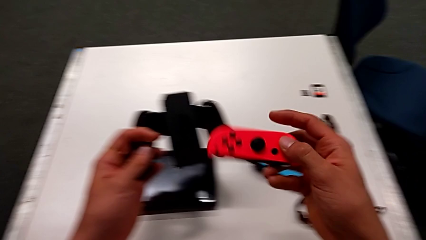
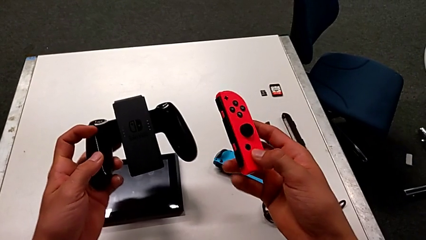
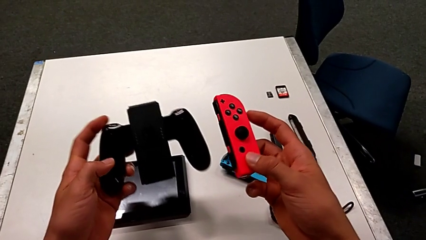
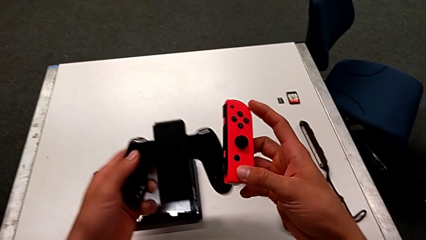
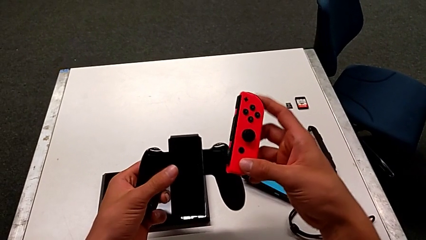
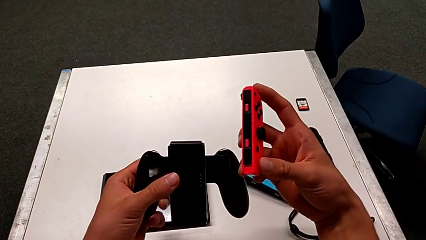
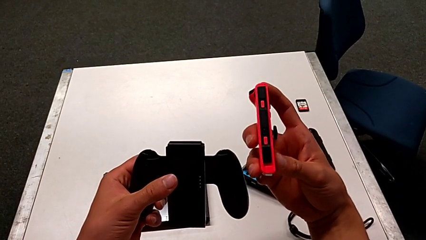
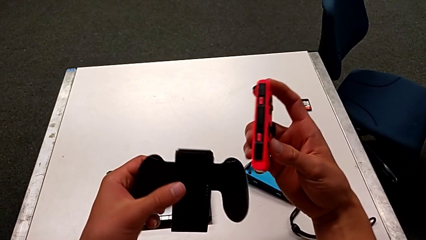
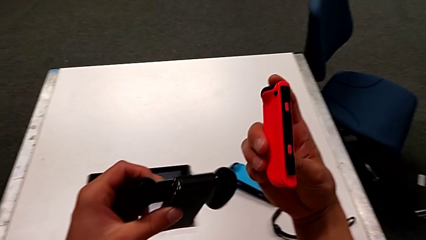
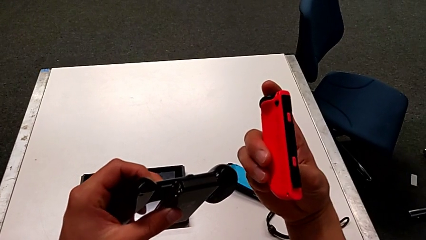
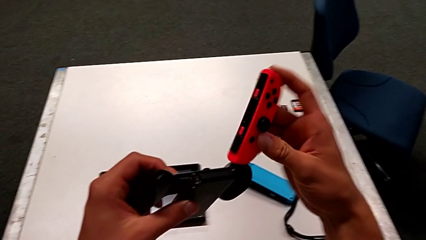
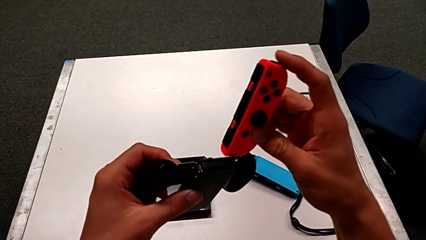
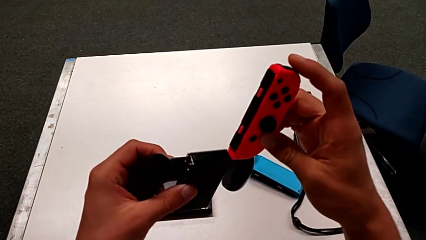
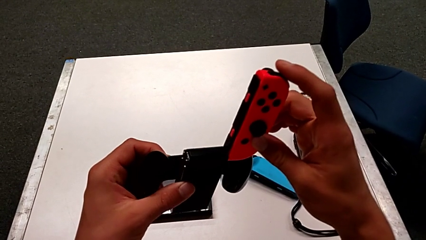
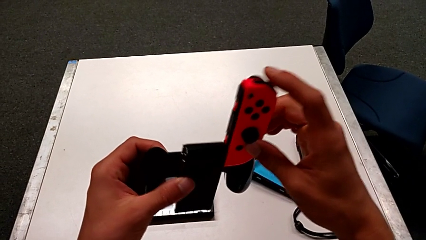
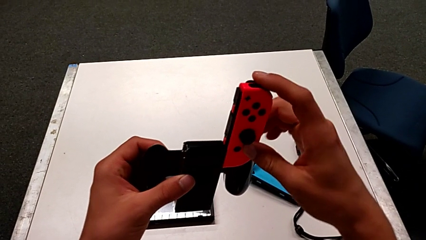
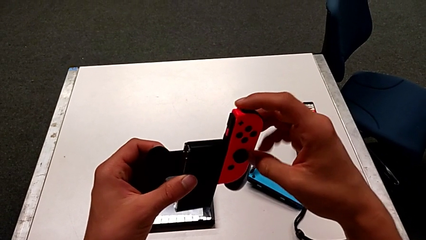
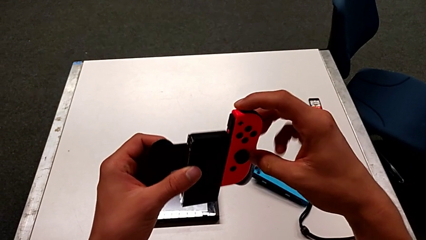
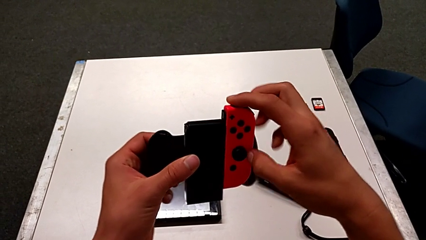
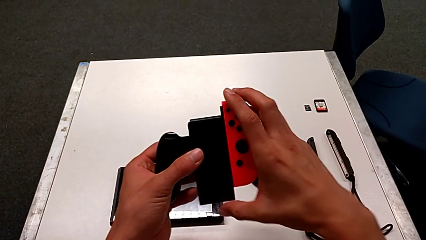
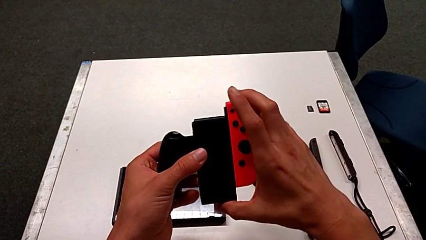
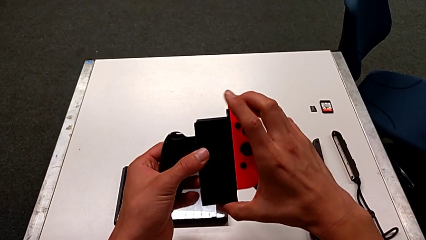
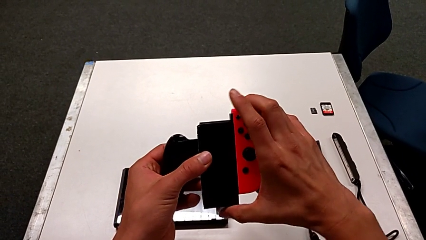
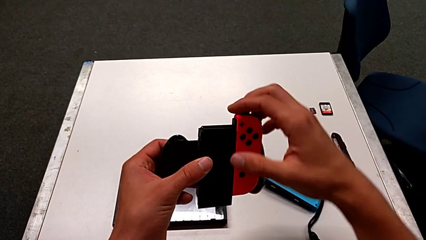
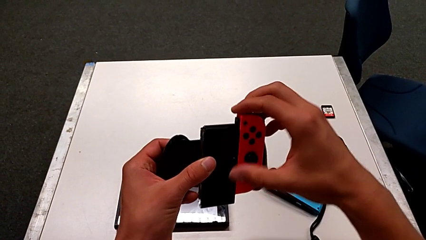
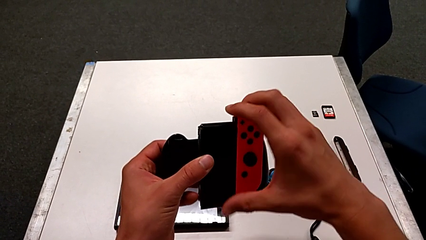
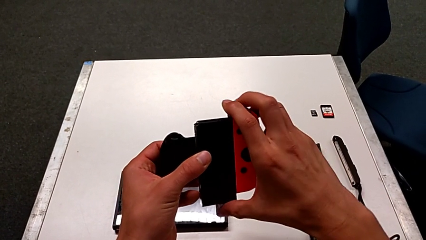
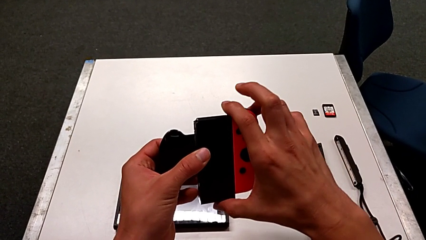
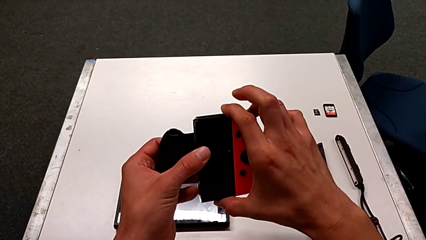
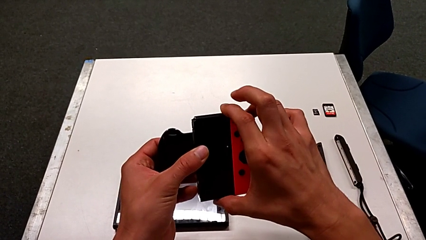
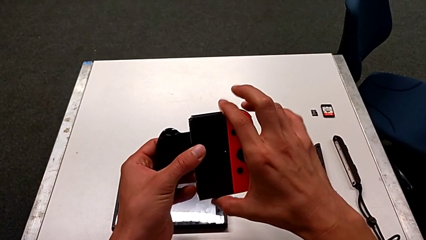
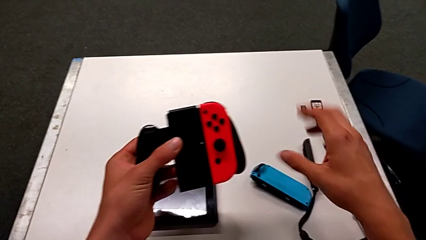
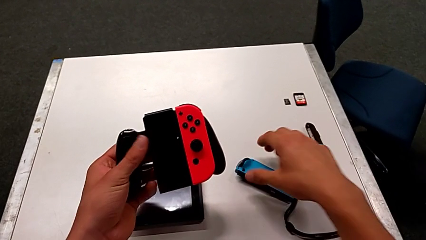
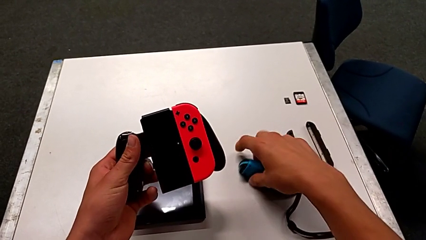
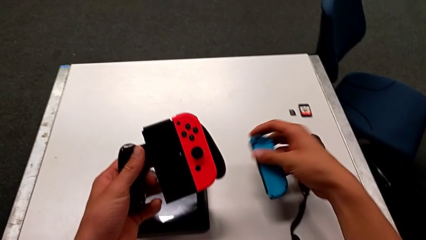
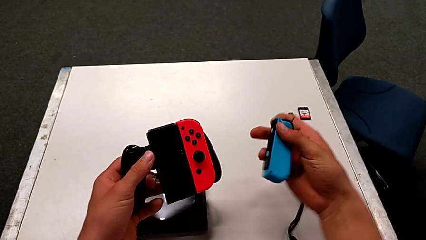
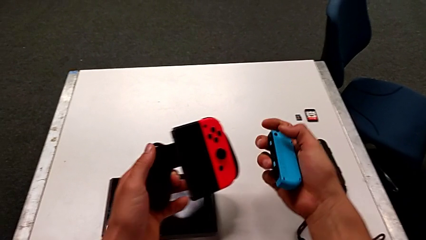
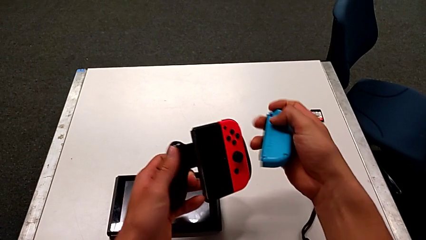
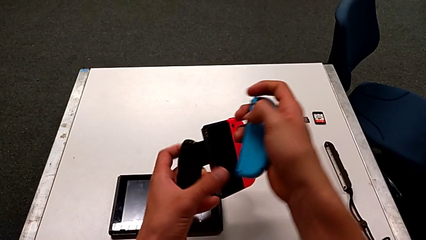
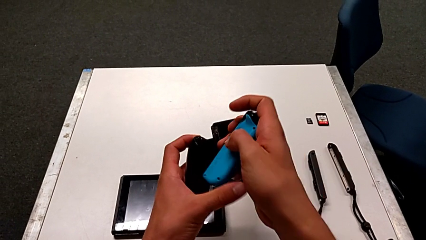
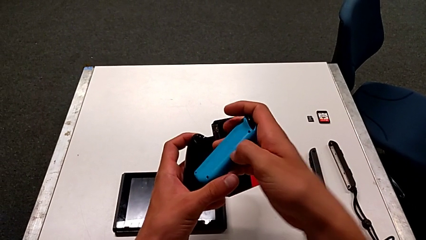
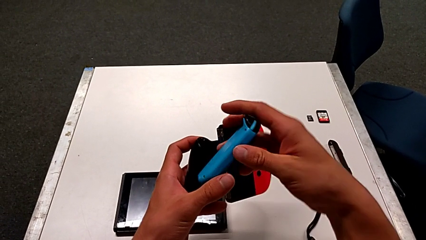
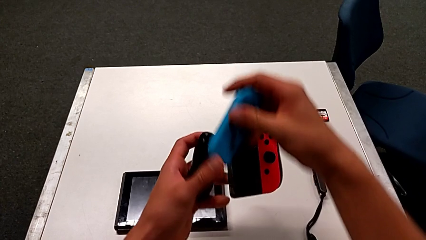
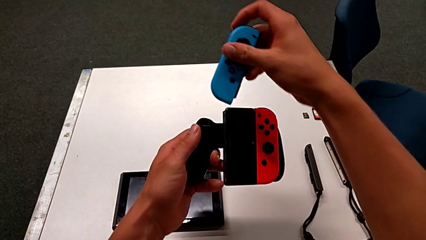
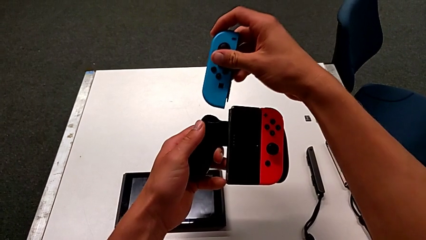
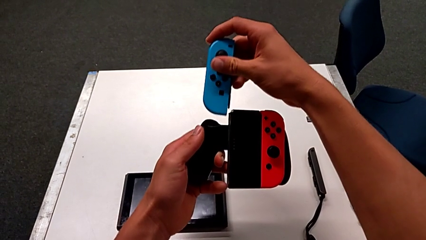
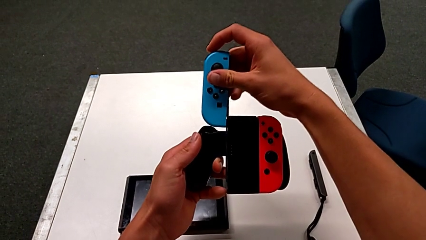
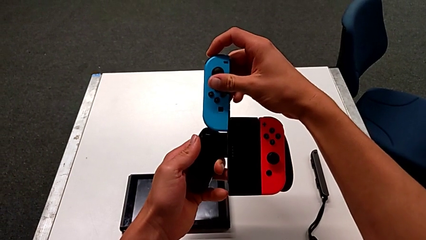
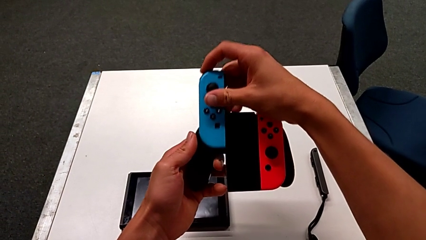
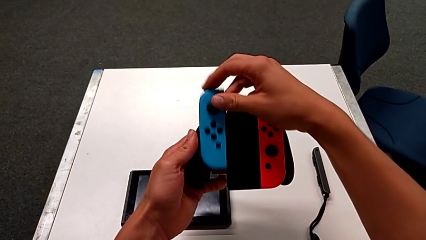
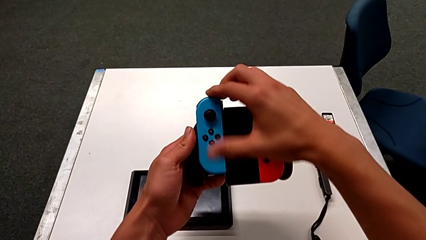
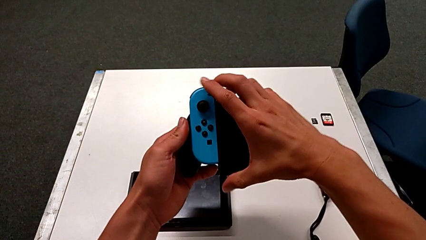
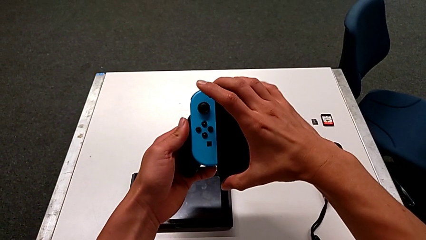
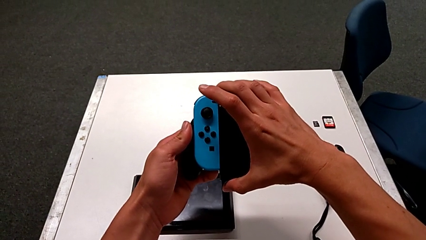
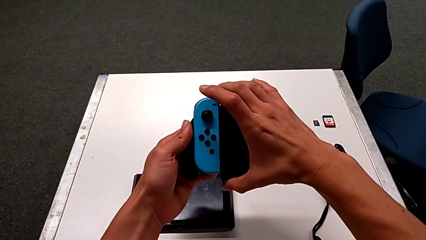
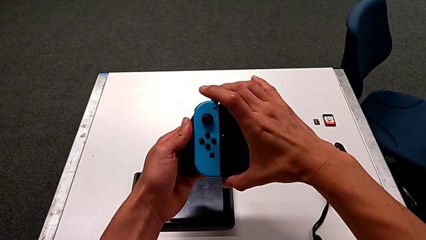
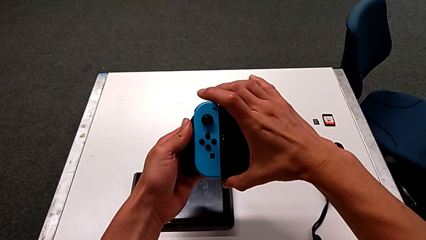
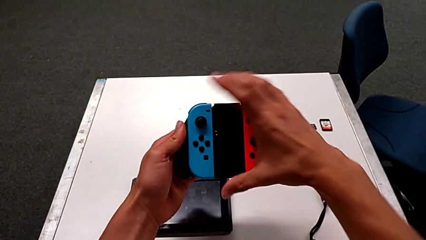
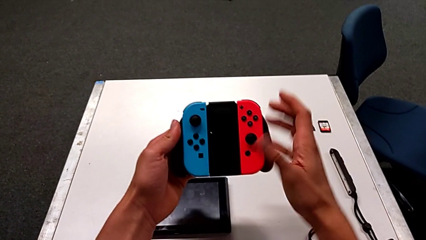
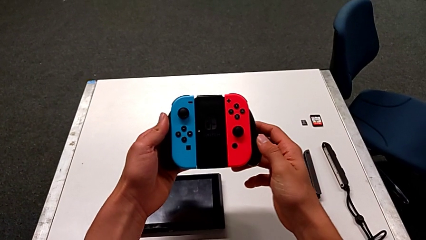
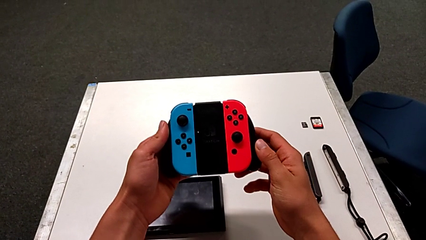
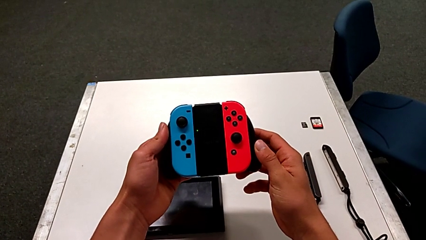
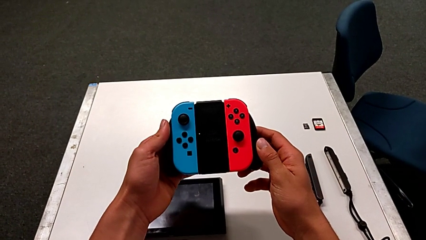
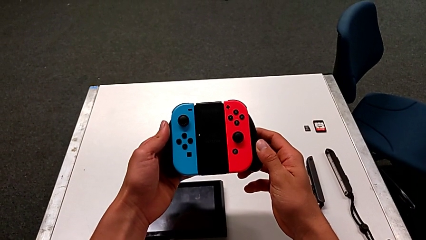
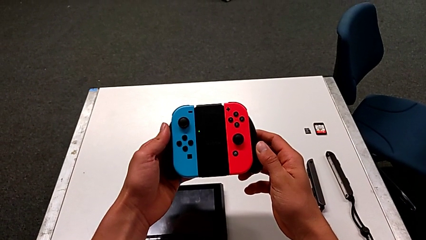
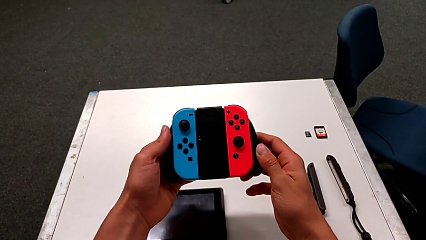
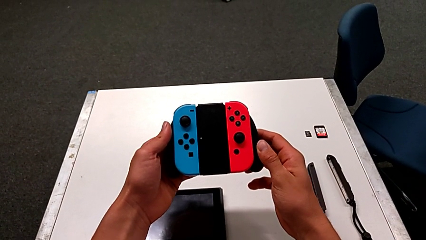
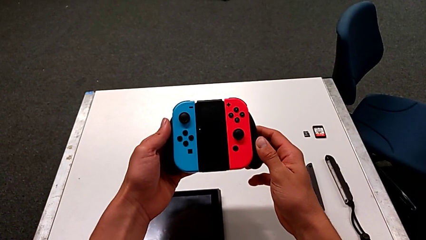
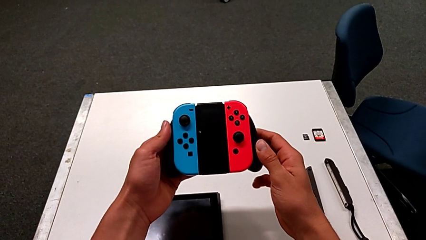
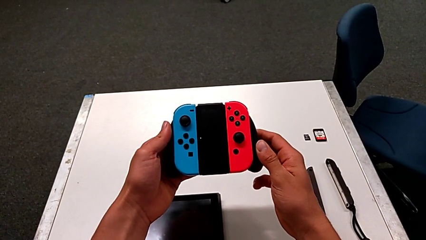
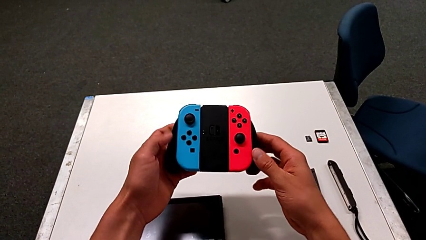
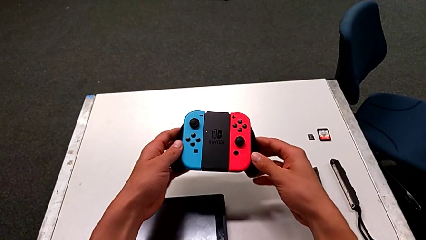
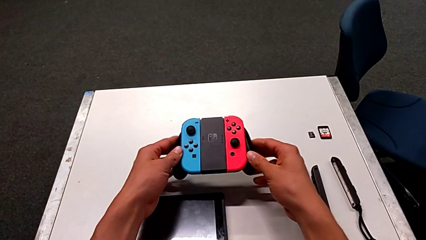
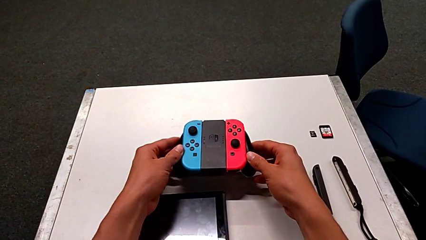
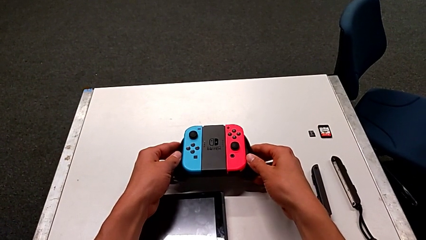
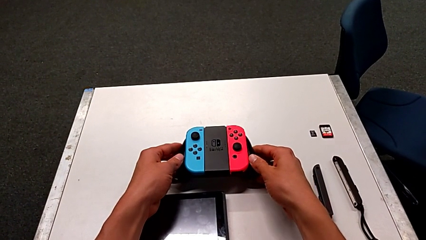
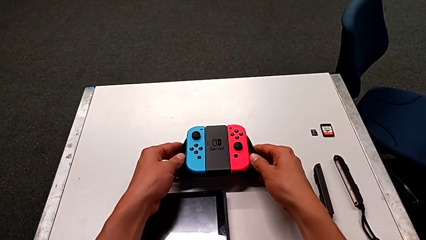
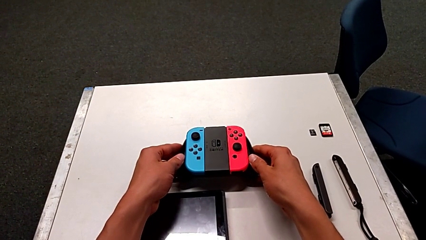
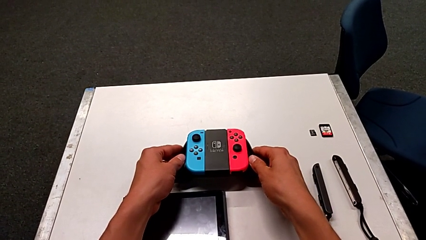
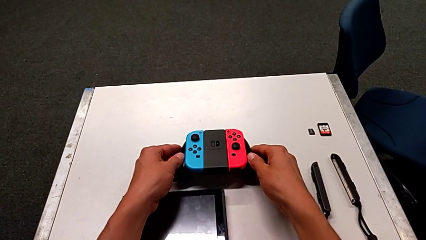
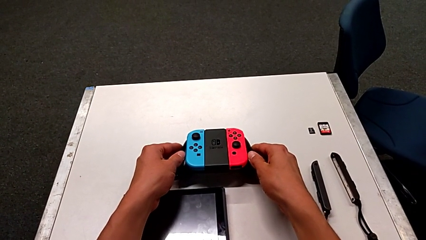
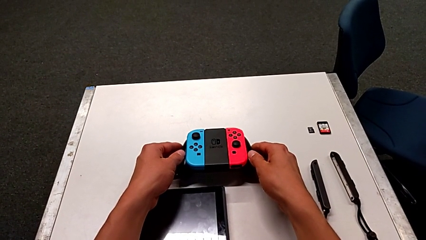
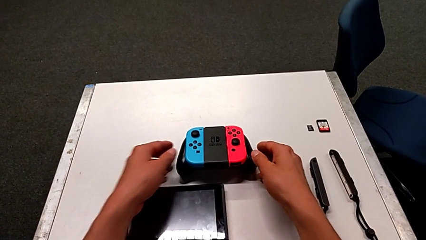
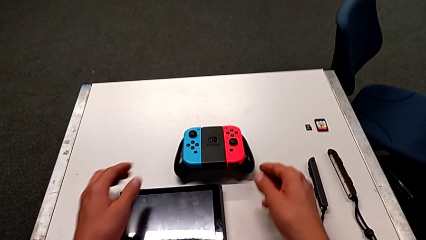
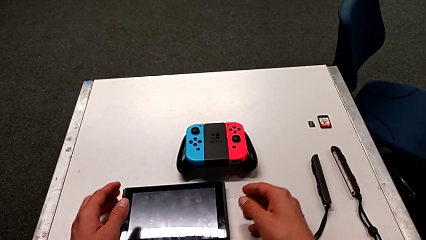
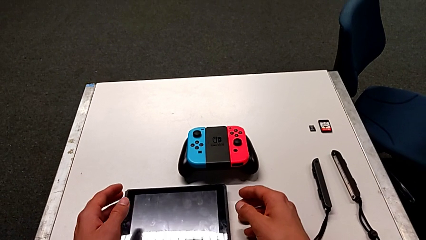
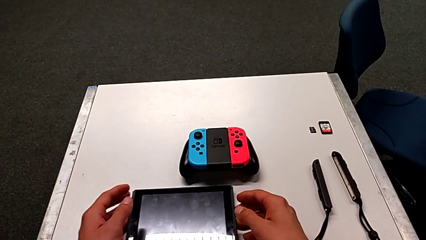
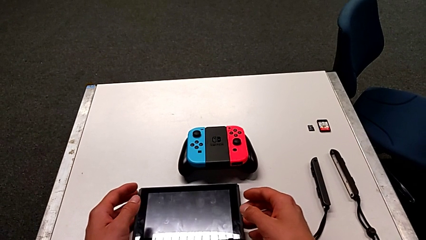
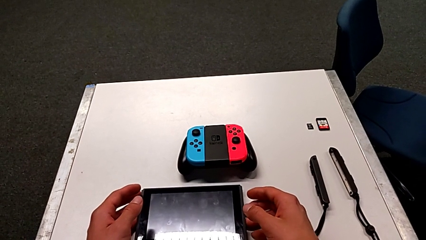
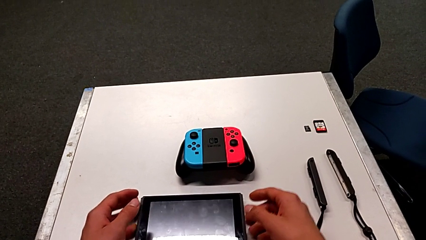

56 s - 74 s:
The camera wearer is inserting the Joy-Con controllers into the comfort grip. They exchange the red Joy-Con controller, insert it, grab the blue Joy-Con controller, flip it, insert it and place the comfort grip.
